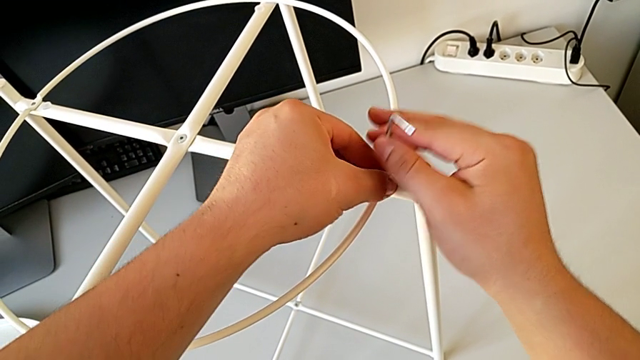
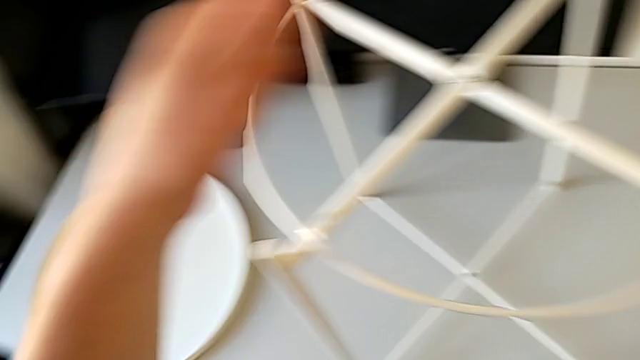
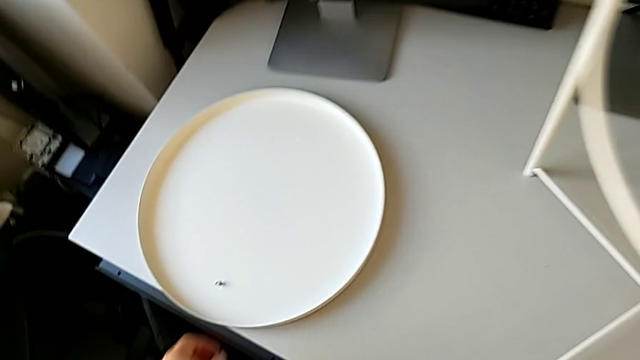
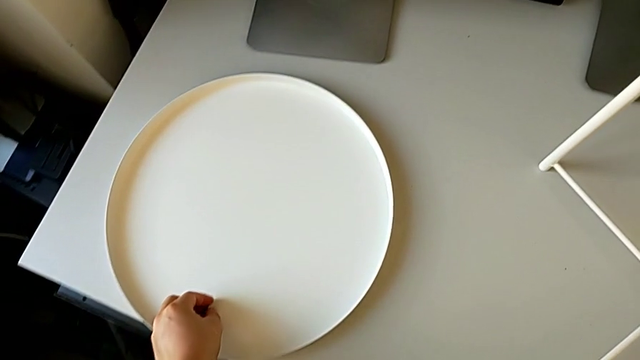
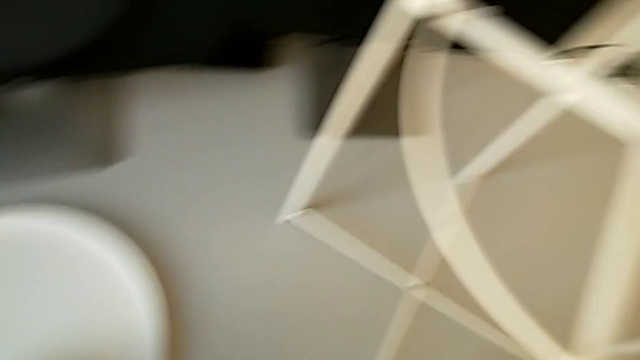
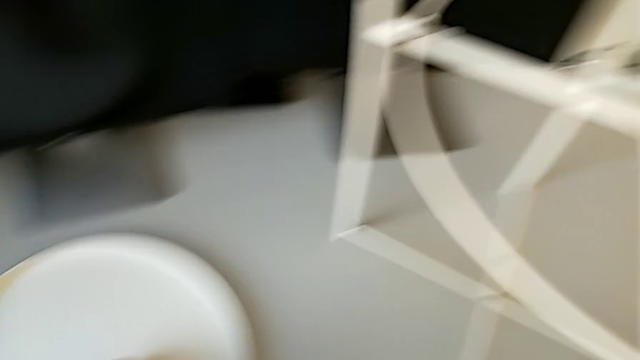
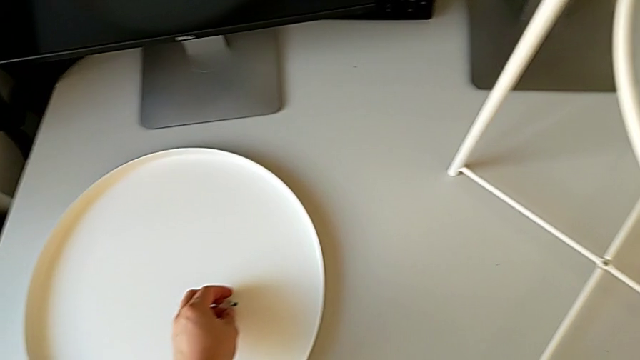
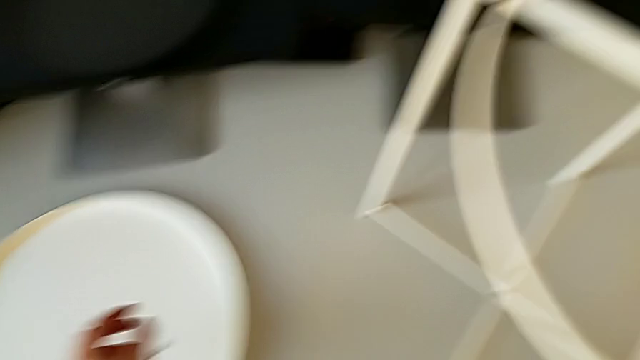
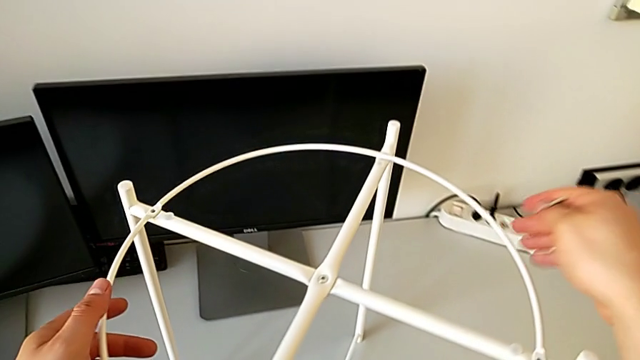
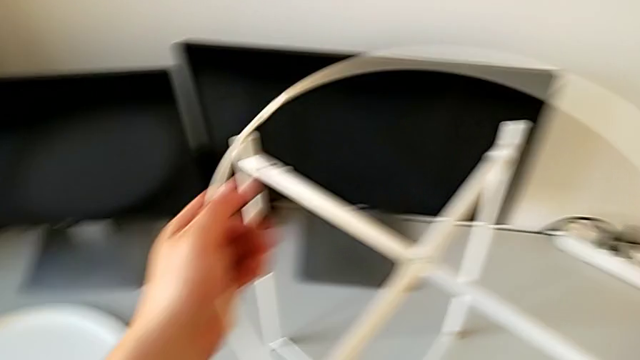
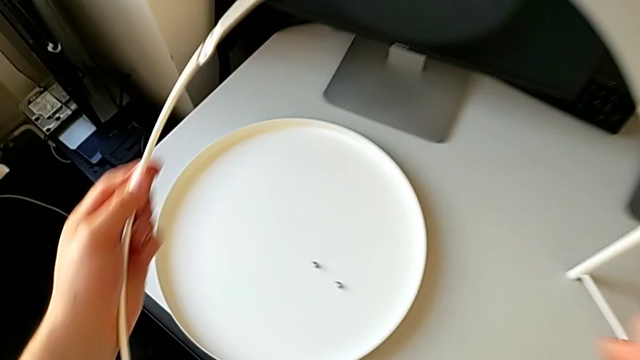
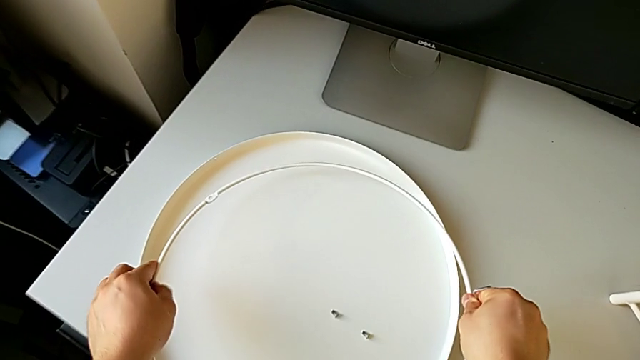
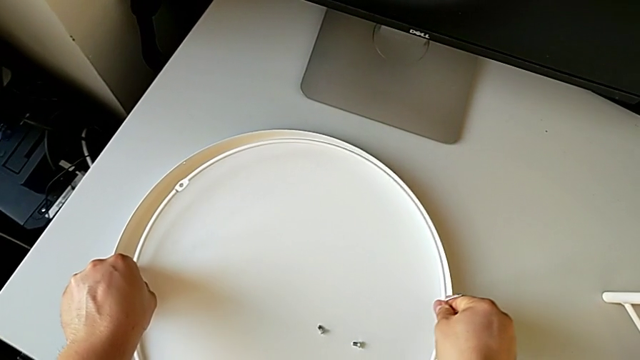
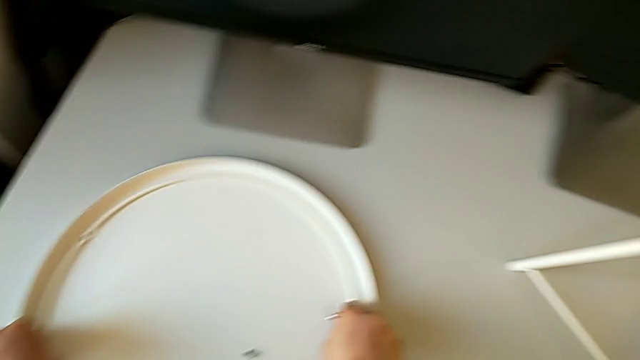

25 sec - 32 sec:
The camera wearer is disassembling the circle. They disassemble the hex socket head, place it, slide it, grab the circle, disassemble it and place it.

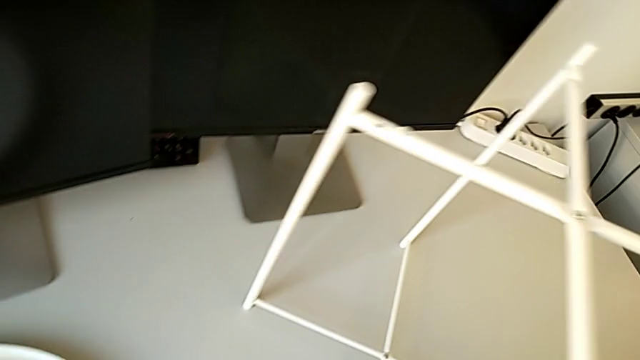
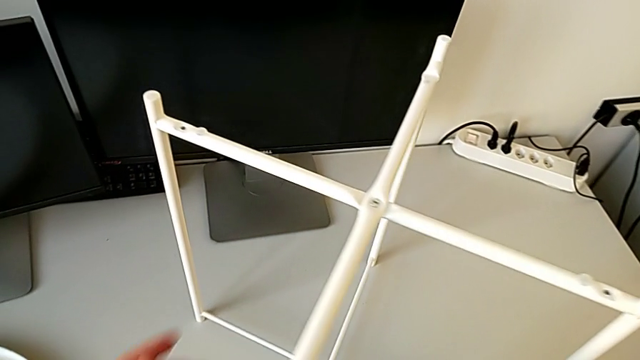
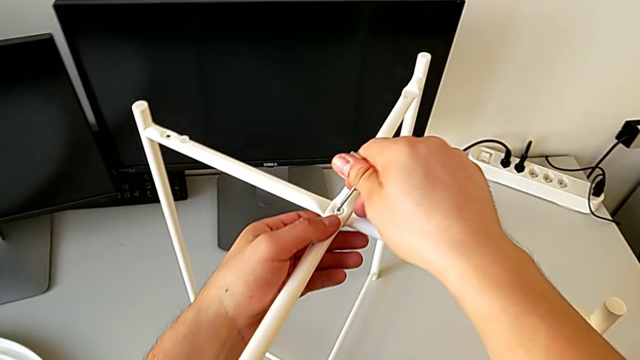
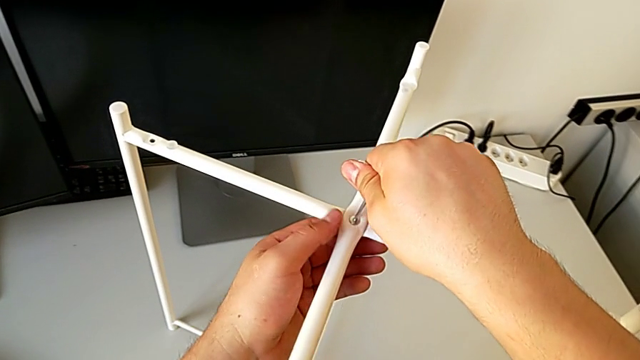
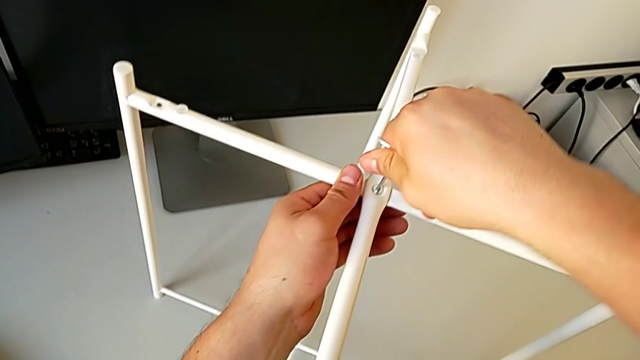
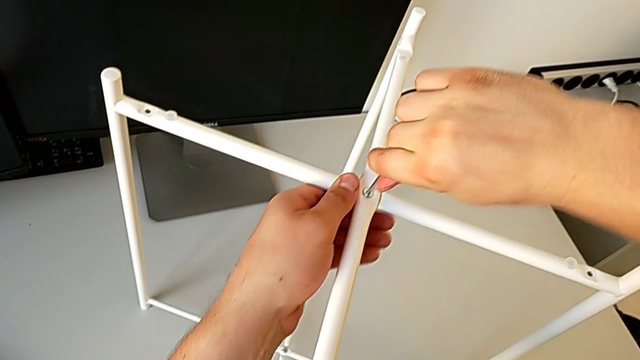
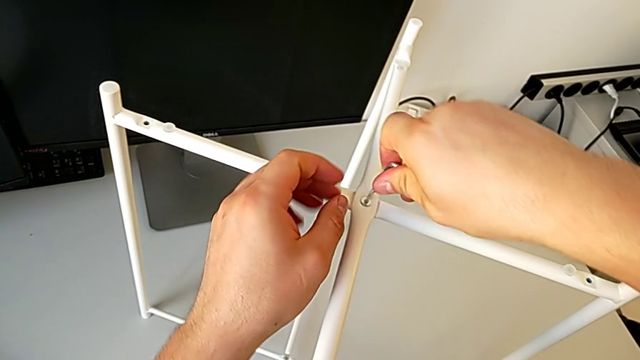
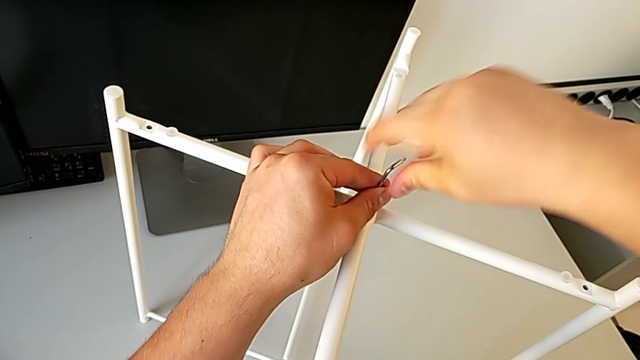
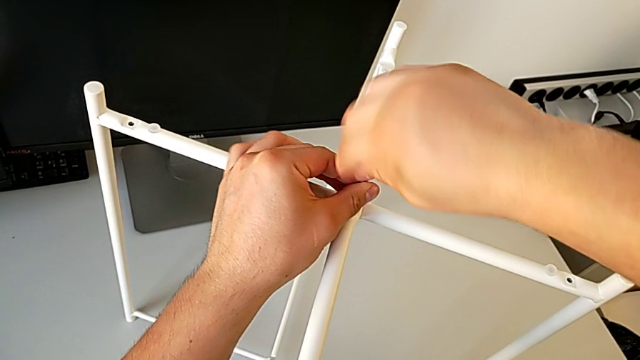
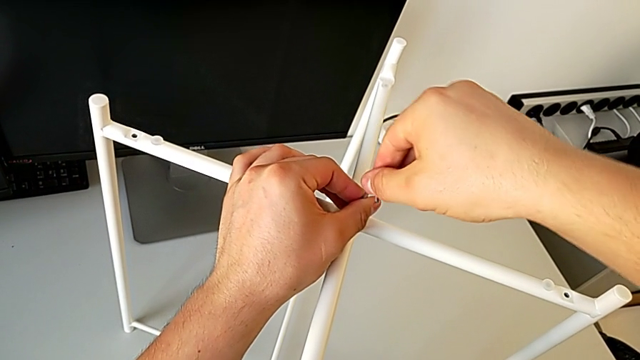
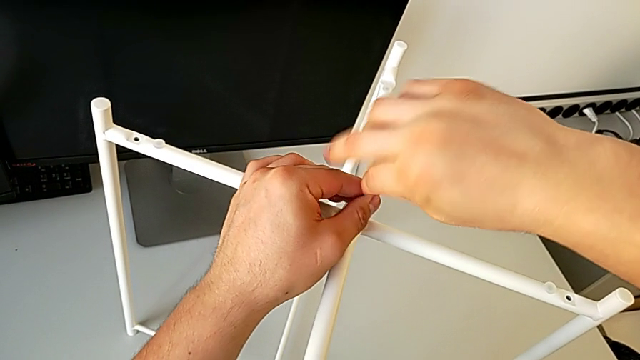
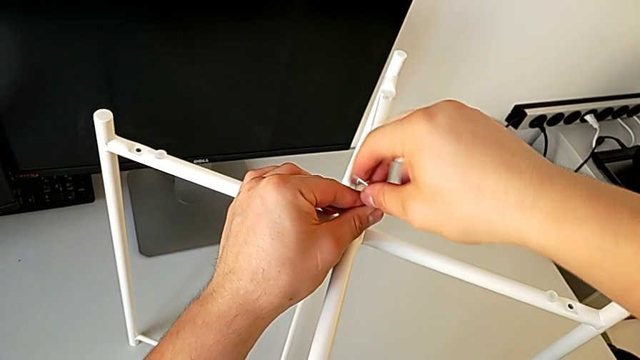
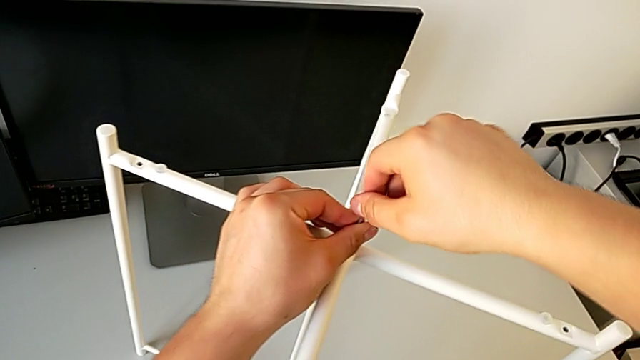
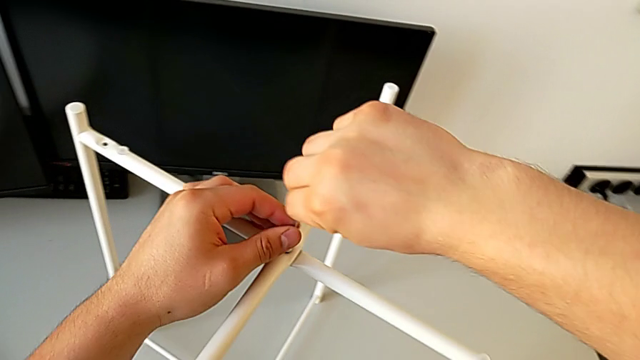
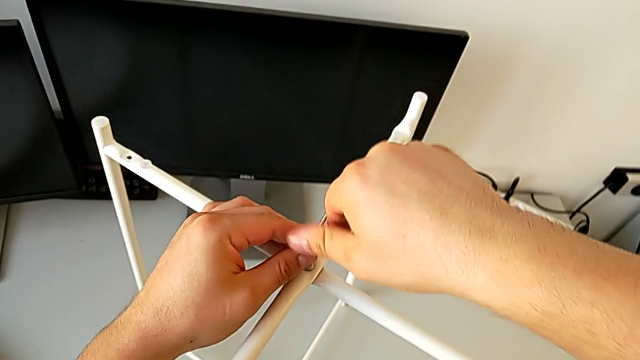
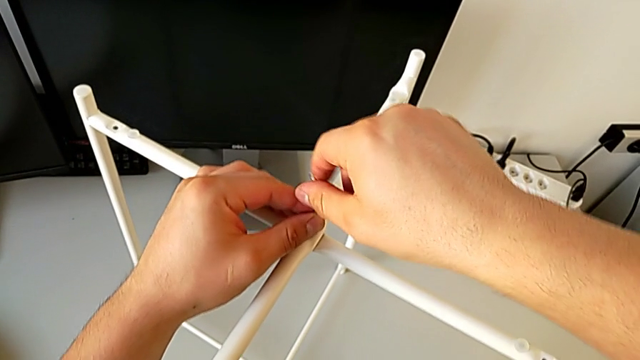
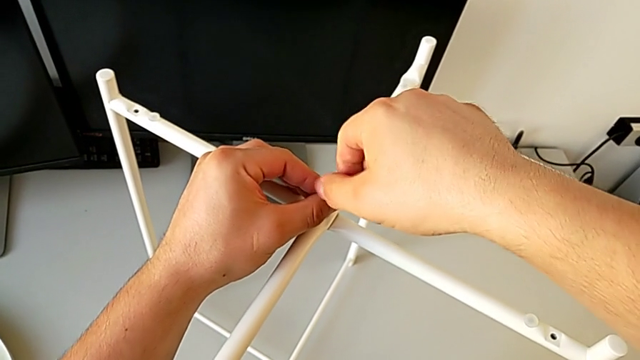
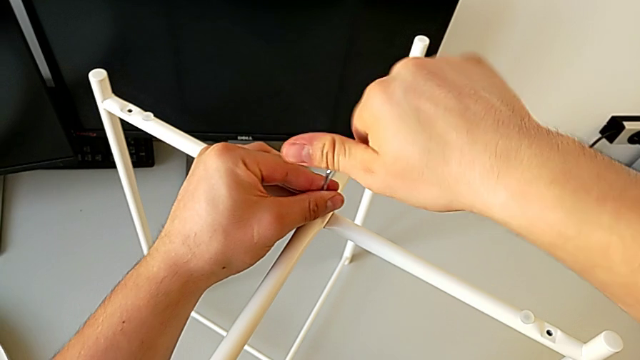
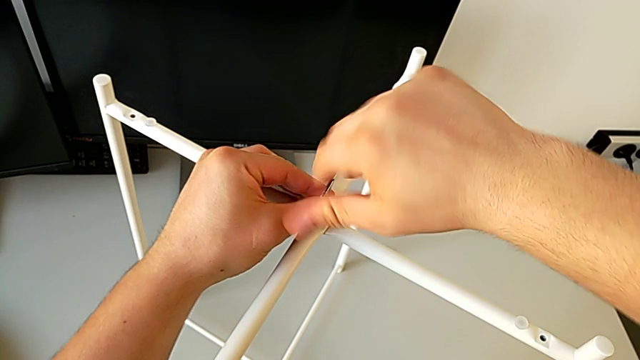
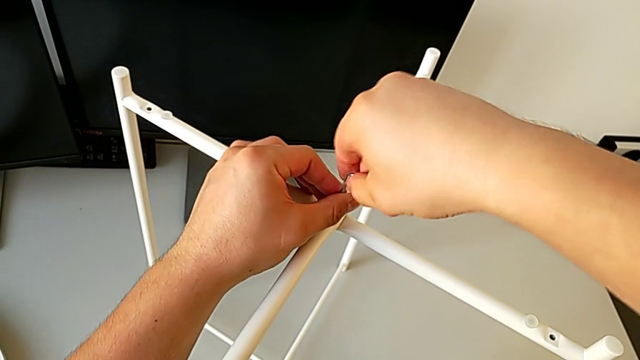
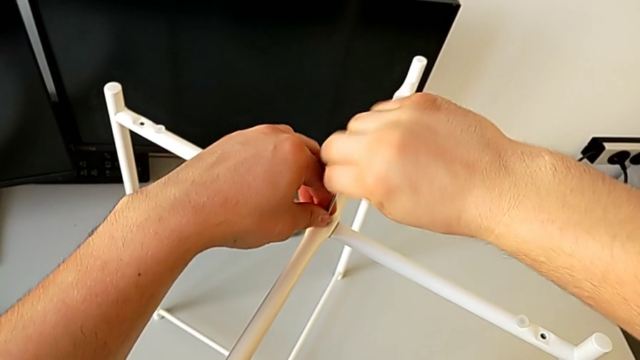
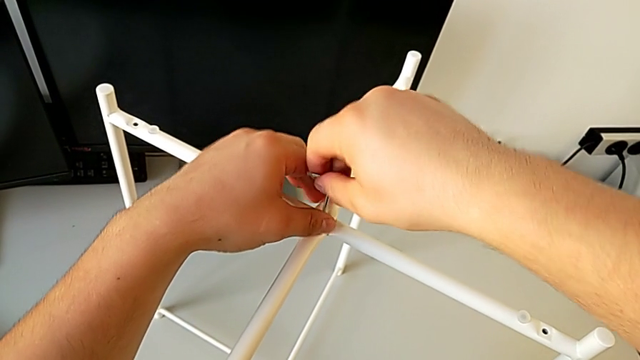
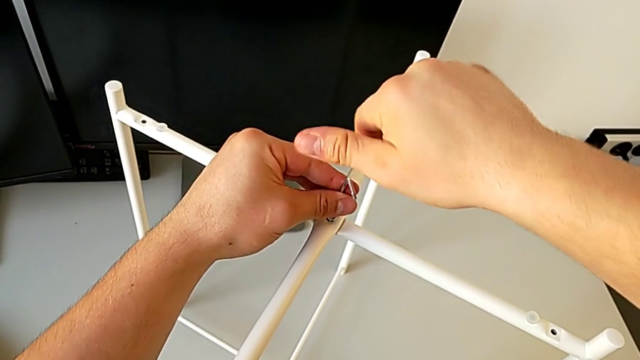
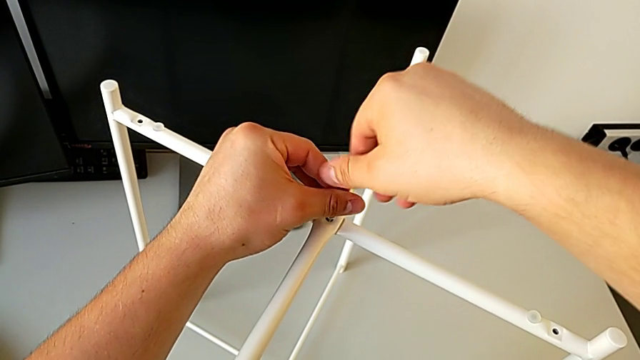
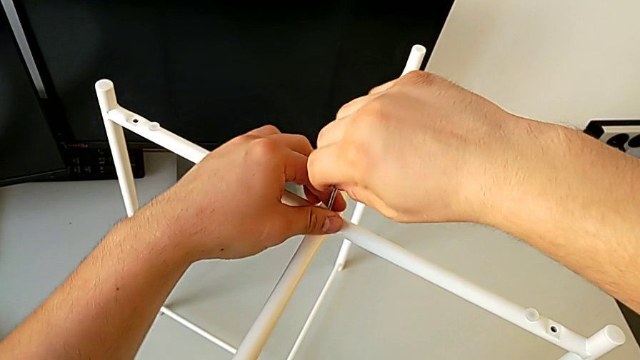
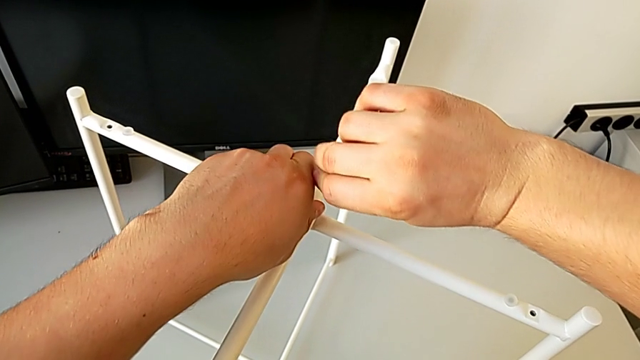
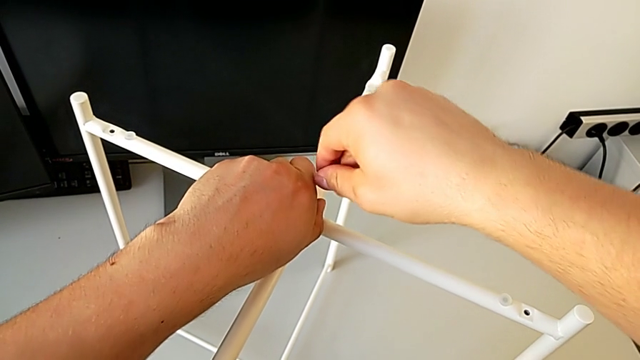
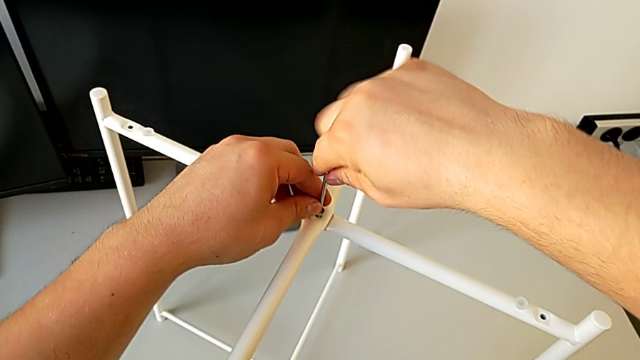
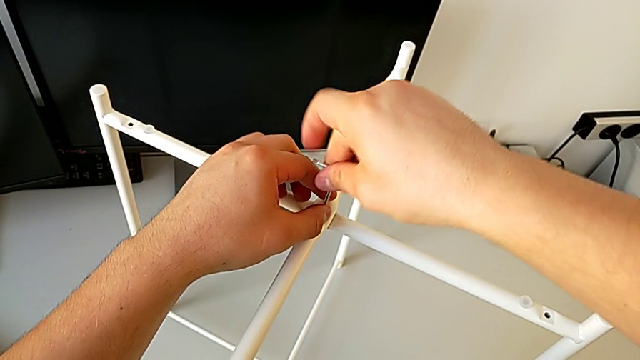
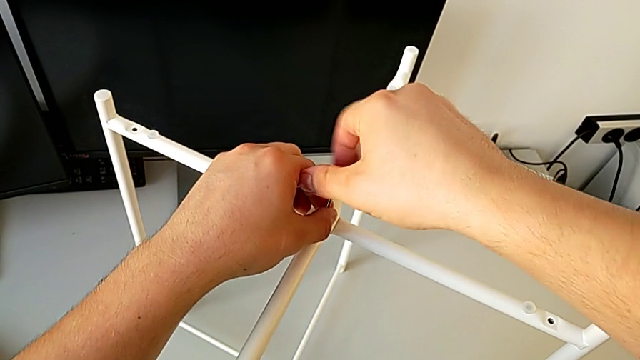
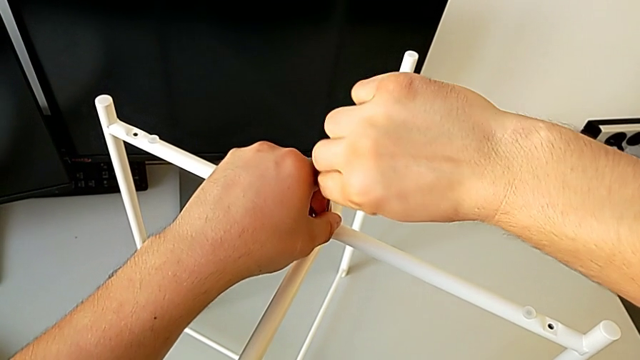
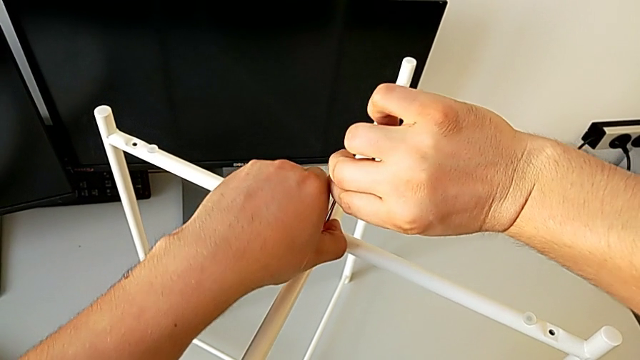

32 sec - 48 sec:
The camera wearer is unscrewing the top hex socket head. They approach the hex socket head, insert the Allen wrench, unscrew the hex socket head and withdraw the Allen wrench.
